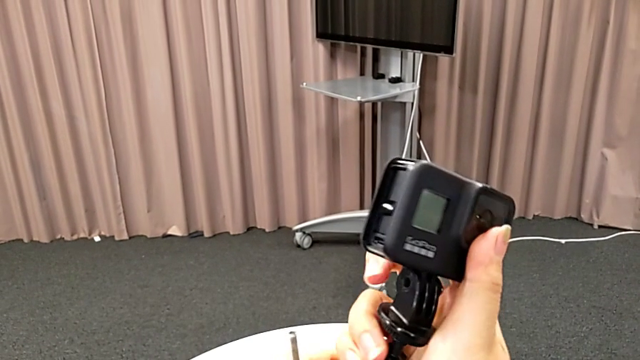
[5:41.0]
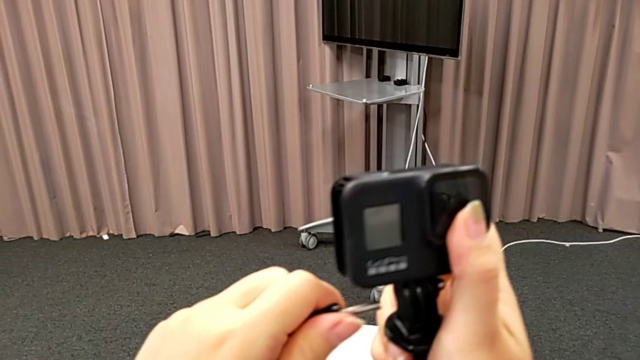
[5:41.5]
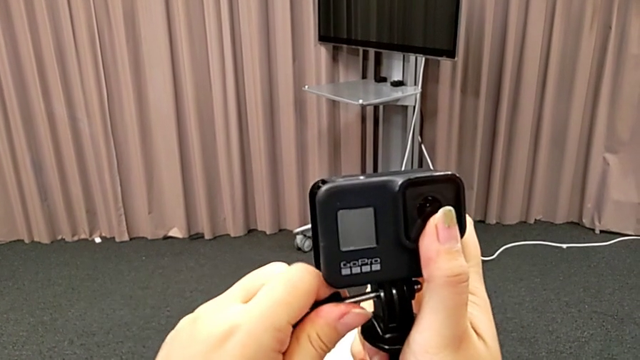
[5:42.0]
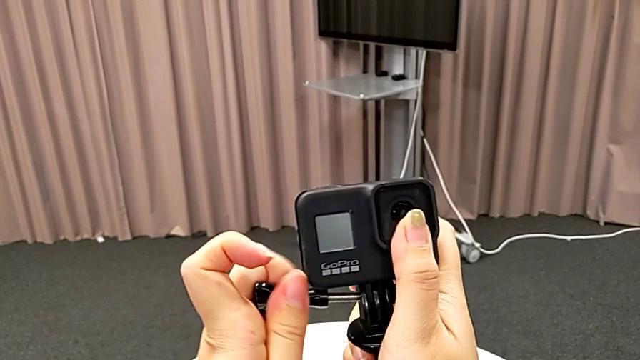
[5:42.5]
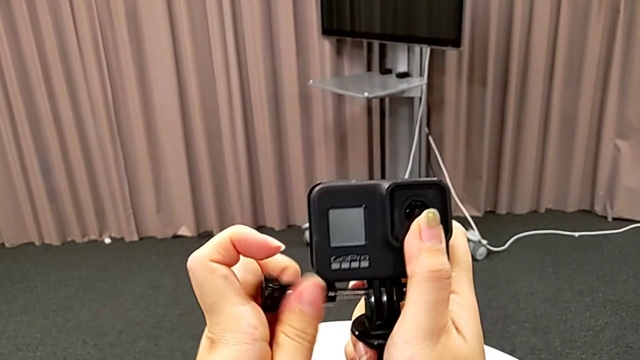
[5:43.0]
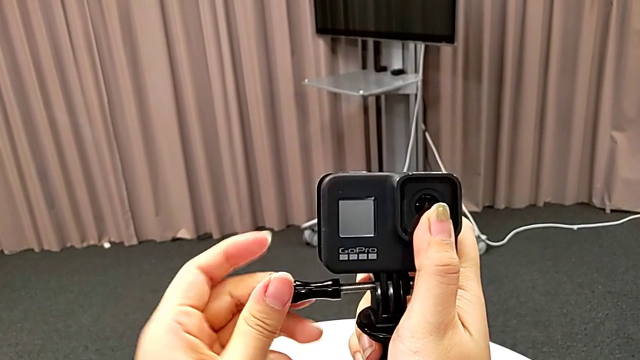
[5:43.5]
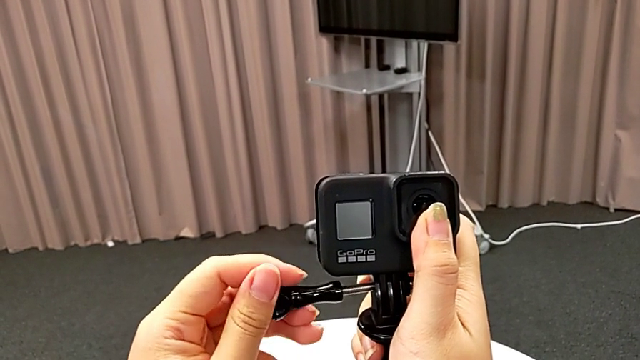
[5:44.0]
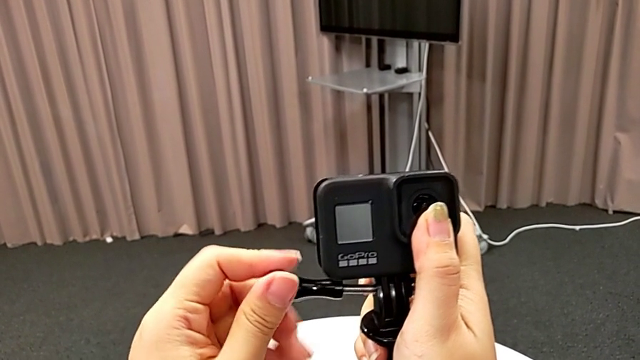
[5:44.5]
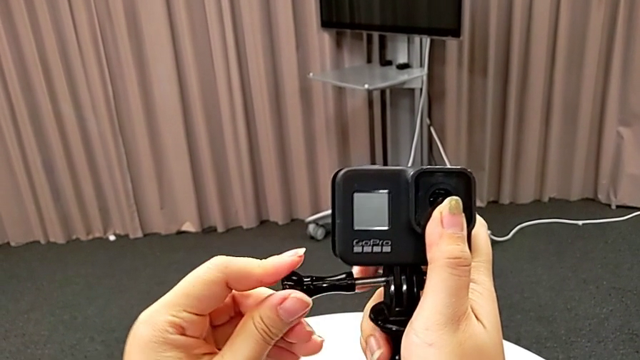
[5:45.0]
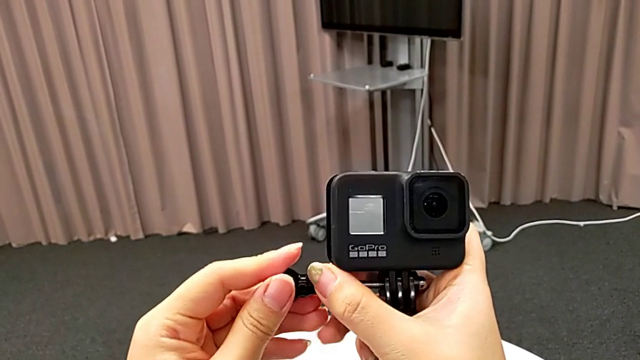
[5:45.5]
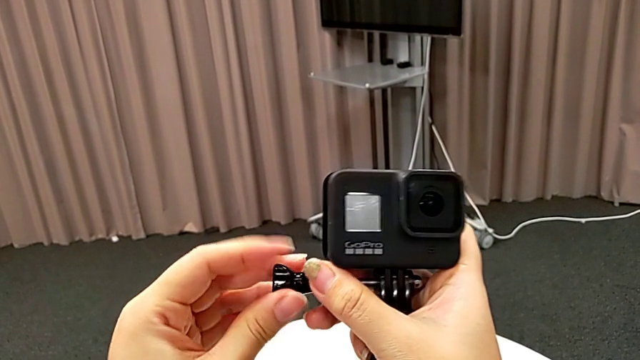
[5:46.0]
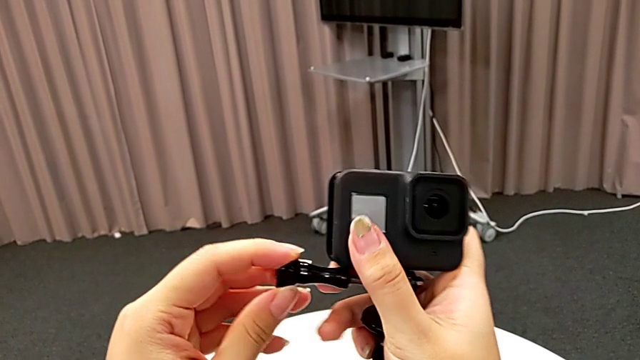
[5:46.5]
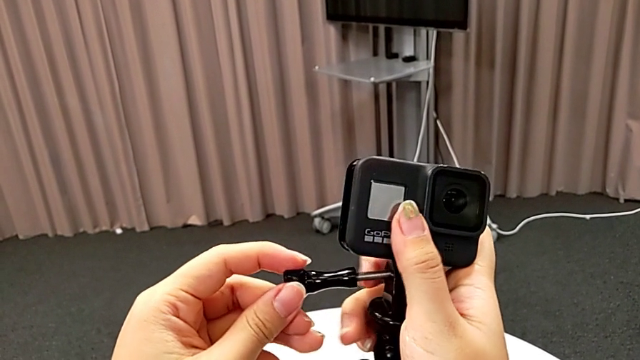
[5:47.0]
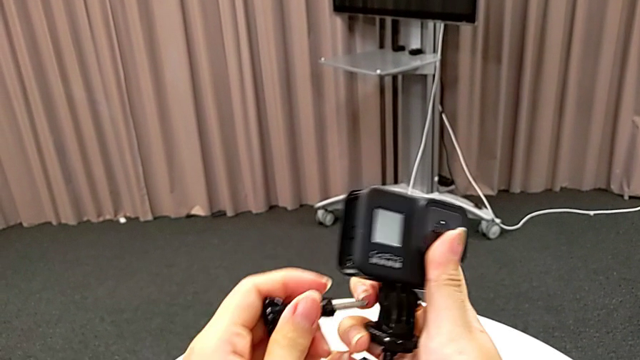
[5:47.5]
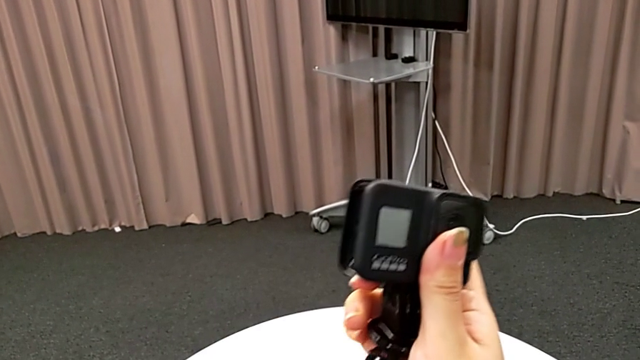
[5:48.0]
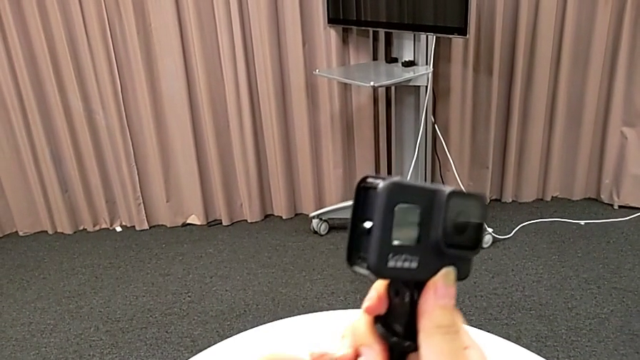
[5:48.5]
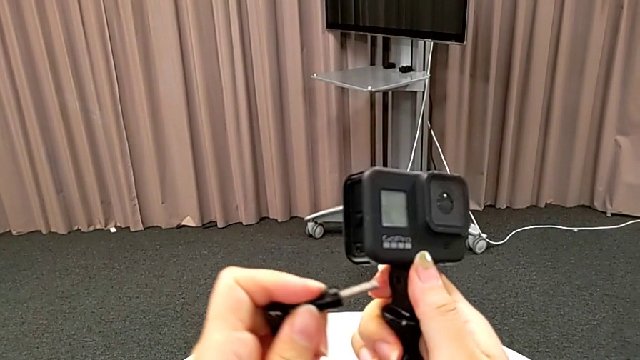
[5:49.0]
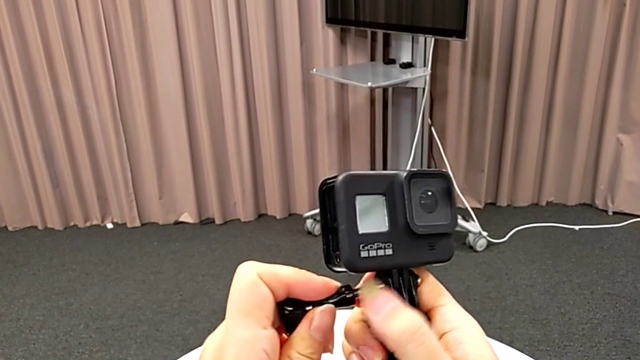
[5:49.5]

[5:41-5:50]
The camera wearer is inserting the GoPro into the tripod. They insert the screw, wrongly screw it, not being able to screw the screw into the tripod and the GoPro, and insert the screw.

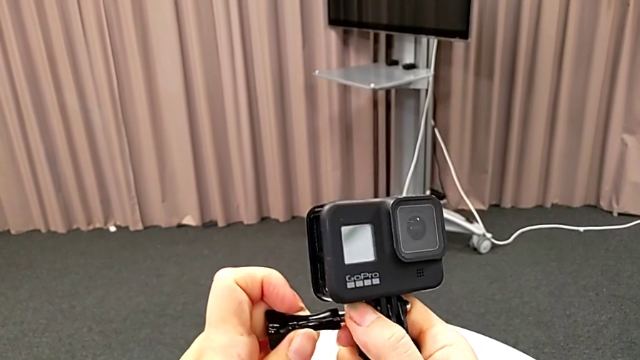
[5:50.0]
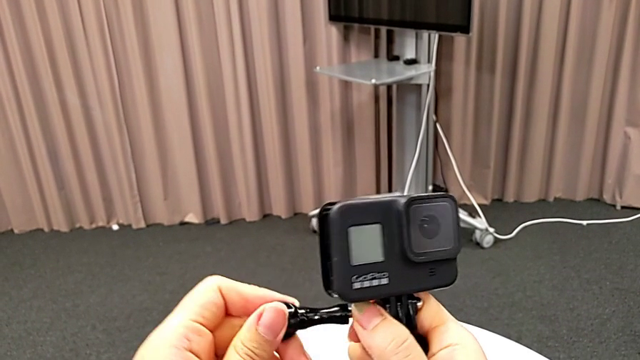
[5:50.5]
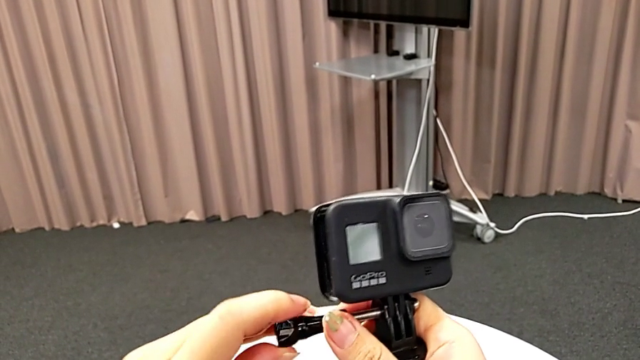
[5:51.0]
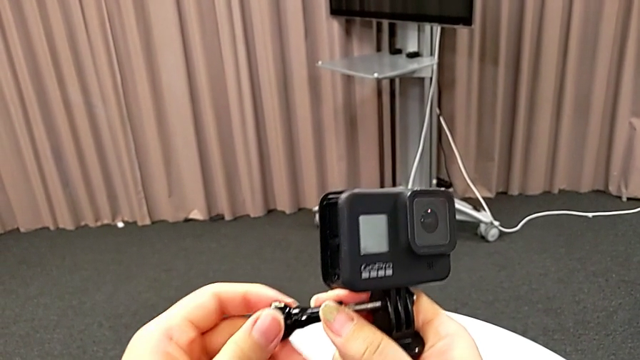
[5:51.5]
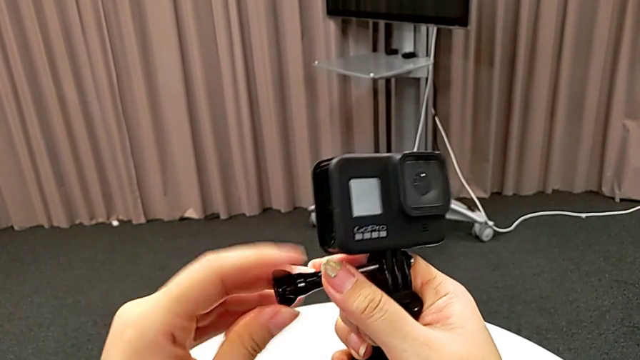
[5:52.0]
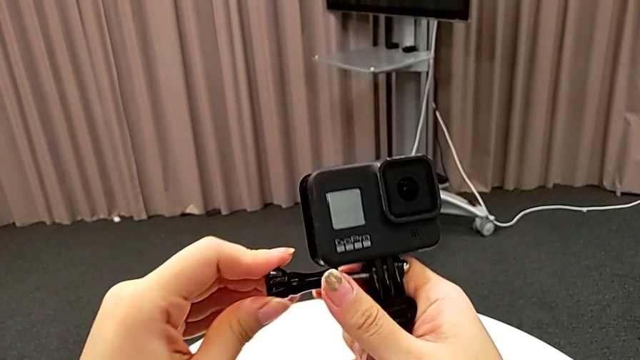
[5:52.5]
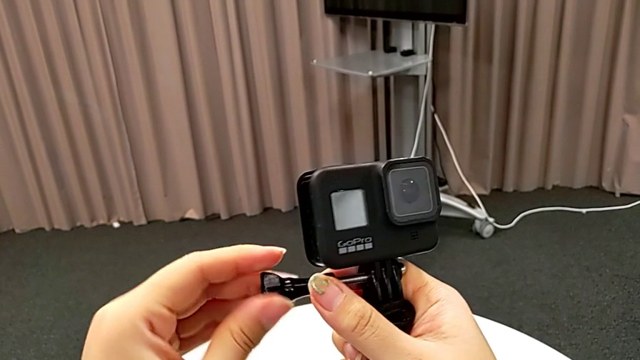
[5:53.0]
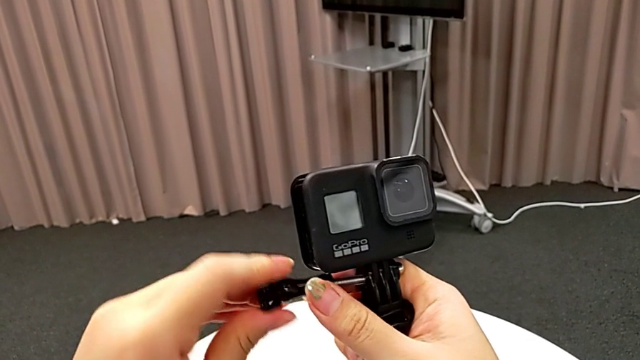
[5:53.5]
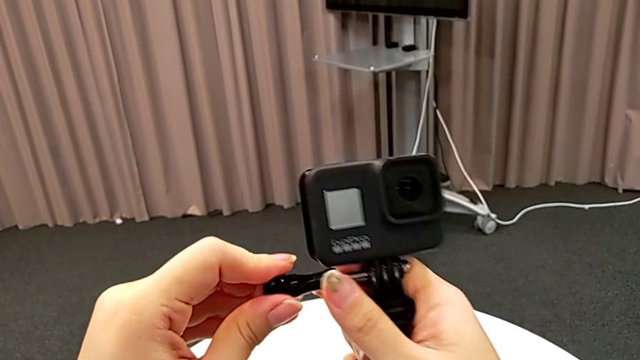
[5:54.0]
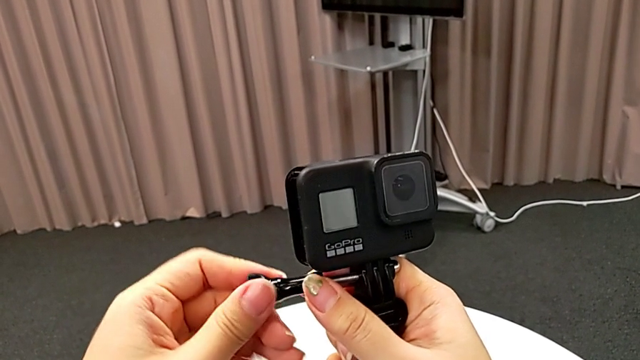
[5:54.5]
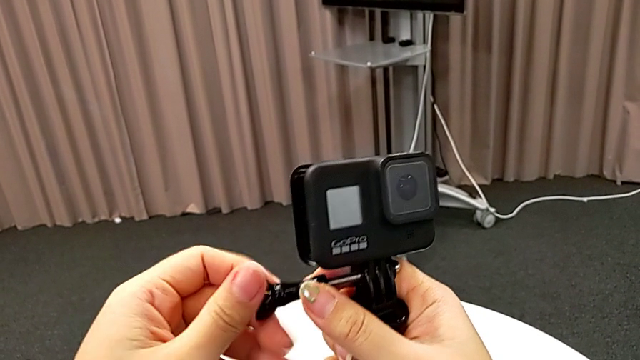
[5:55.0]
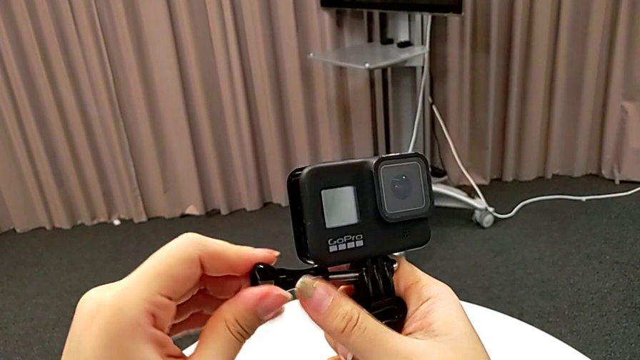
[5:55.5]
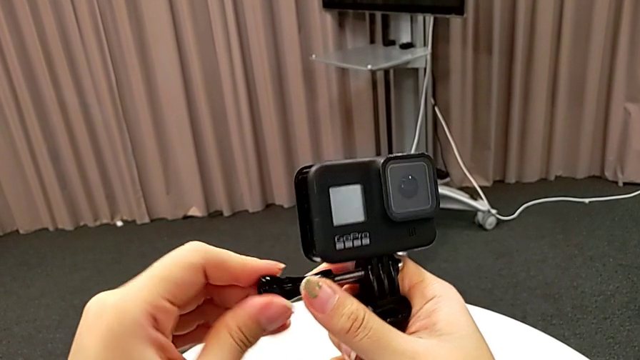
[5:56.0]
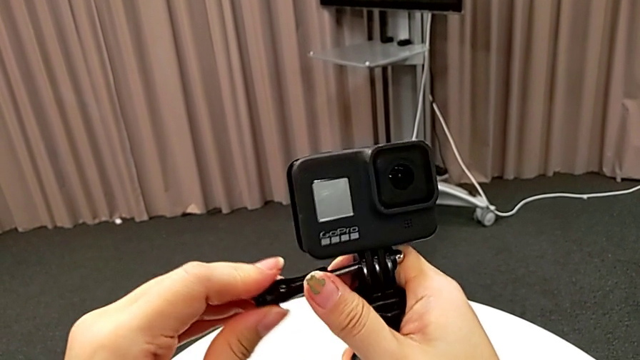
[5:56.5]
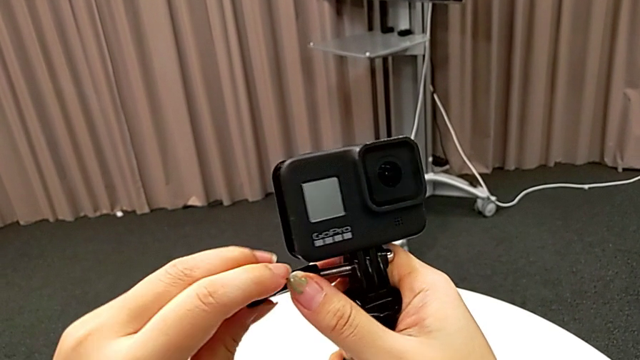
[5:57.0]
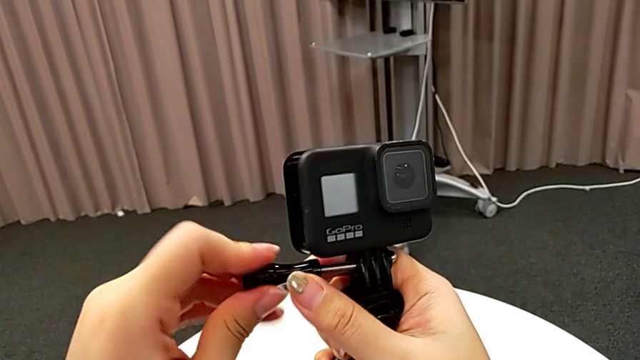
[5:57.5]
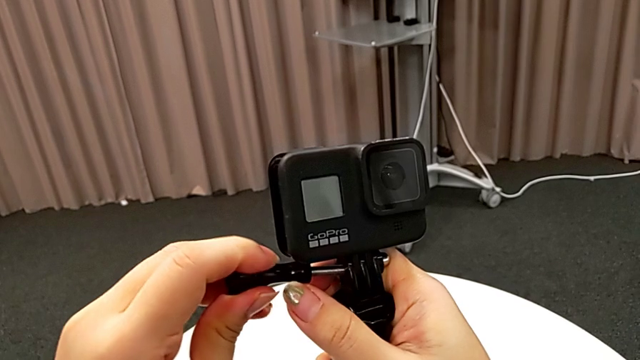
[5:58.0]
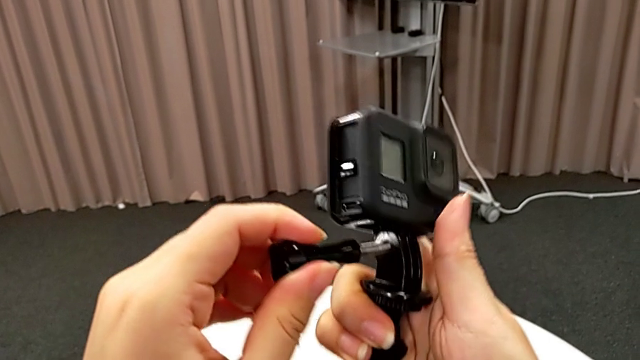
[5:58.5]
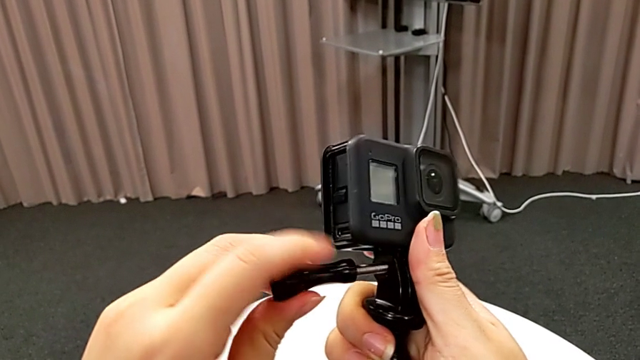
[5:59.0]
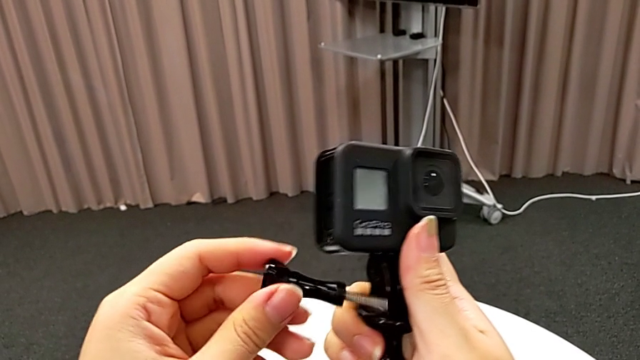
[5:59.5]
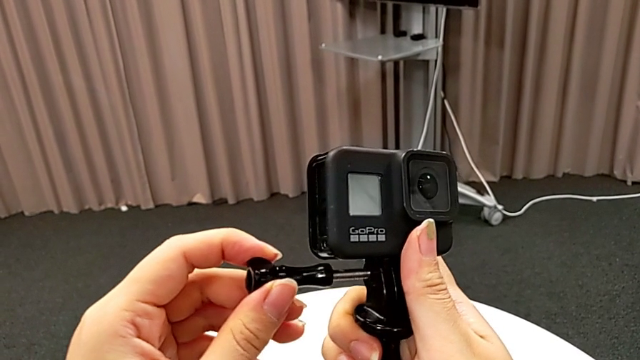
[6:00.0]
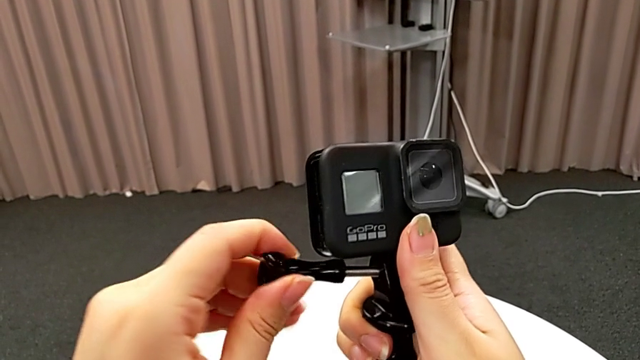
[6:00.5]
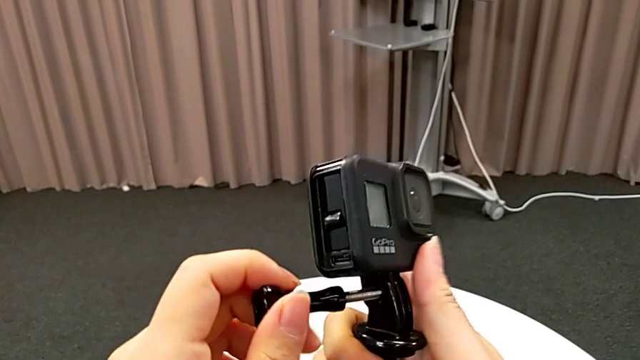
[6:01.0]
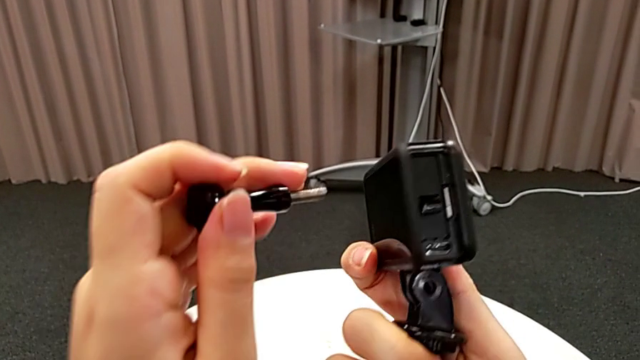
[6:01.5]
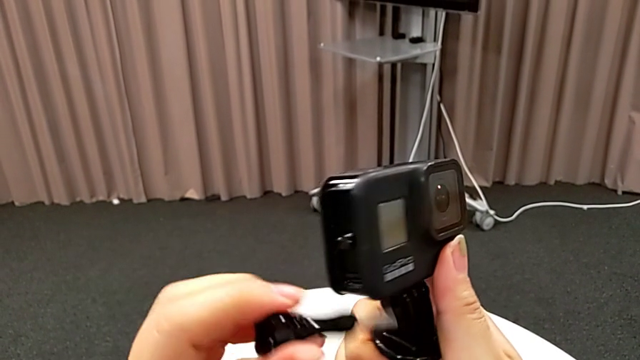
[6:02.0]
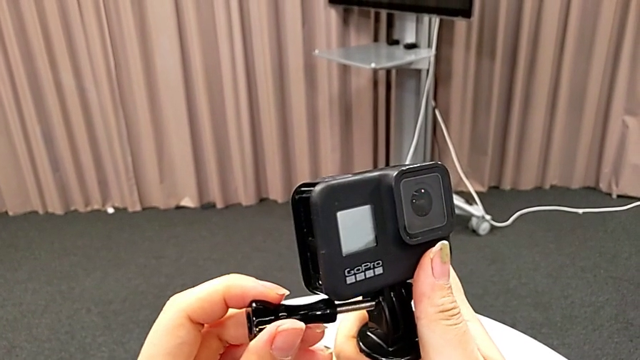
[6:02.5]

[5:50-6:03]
The camera wearer is inserting the GoPro into the tripod. They keep wrongly screwing the screw, trying to screw the screw into the GoPro and the tripod but failing, and withdraw it.
